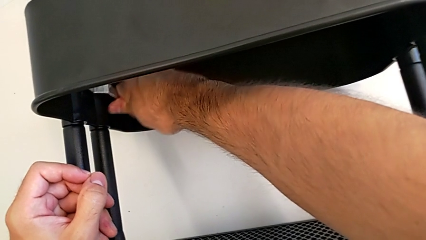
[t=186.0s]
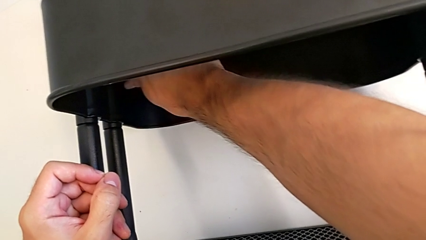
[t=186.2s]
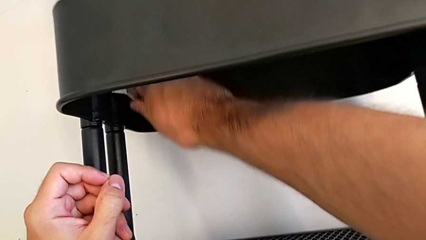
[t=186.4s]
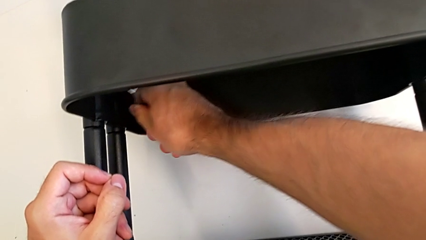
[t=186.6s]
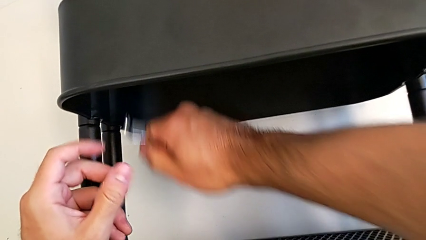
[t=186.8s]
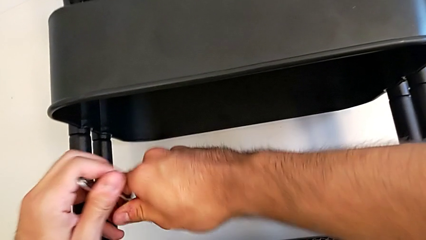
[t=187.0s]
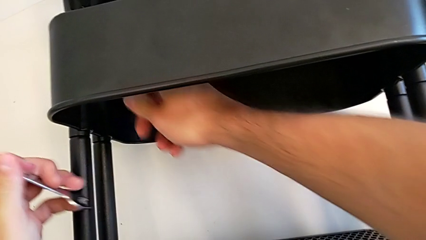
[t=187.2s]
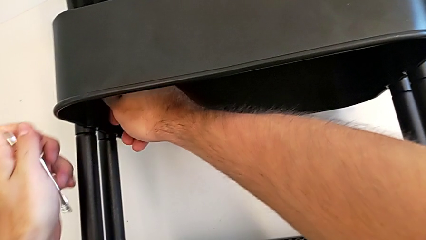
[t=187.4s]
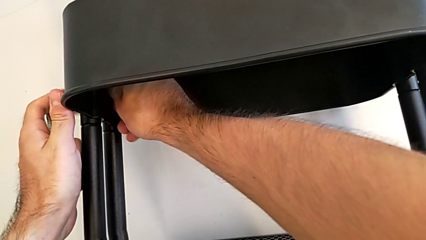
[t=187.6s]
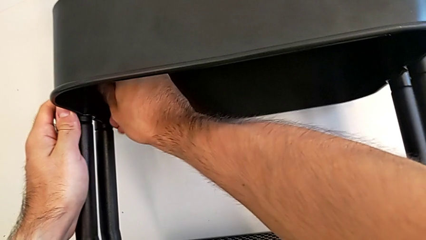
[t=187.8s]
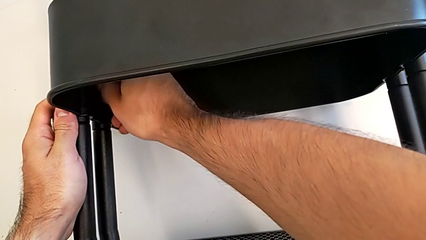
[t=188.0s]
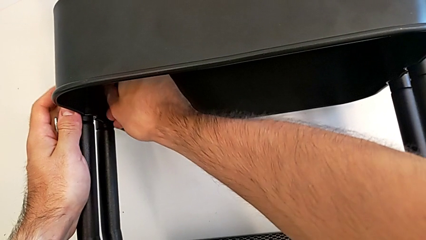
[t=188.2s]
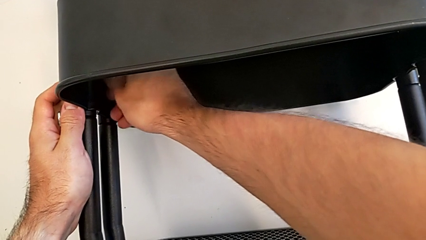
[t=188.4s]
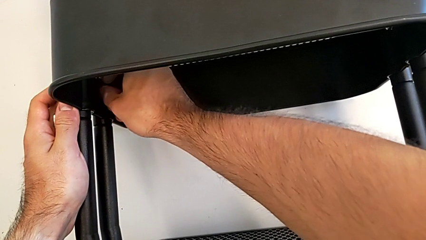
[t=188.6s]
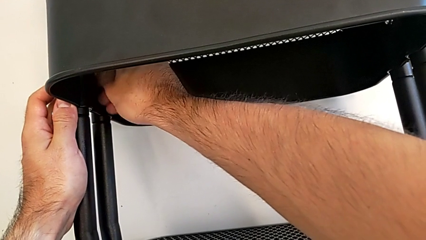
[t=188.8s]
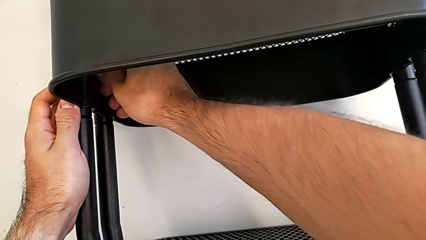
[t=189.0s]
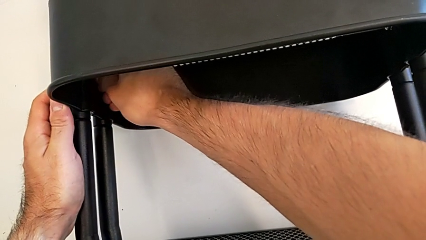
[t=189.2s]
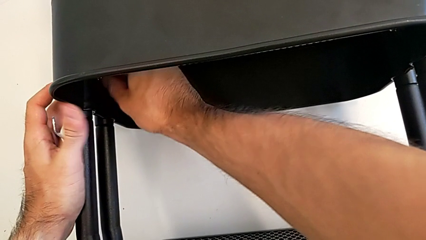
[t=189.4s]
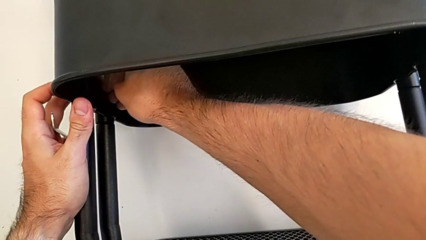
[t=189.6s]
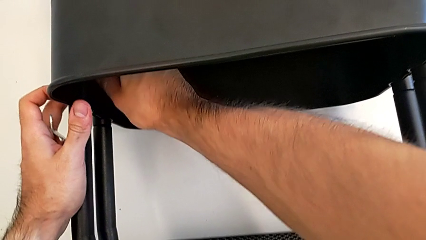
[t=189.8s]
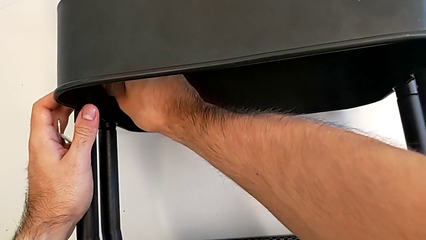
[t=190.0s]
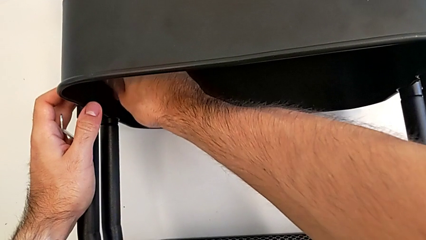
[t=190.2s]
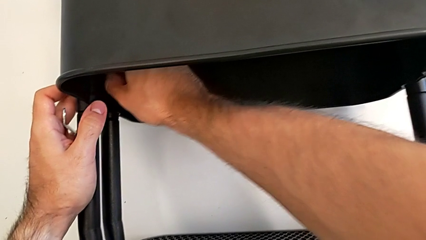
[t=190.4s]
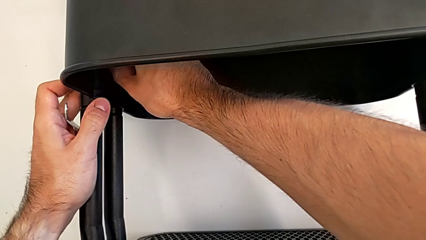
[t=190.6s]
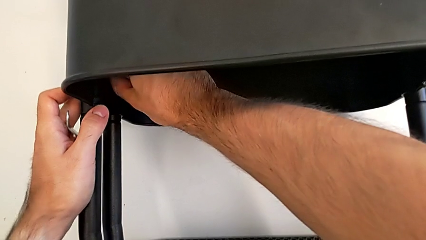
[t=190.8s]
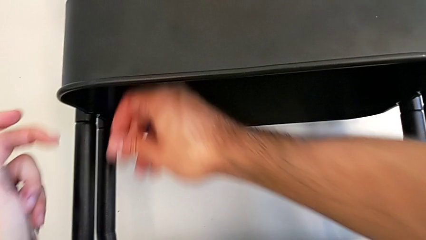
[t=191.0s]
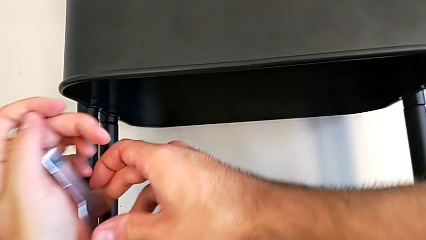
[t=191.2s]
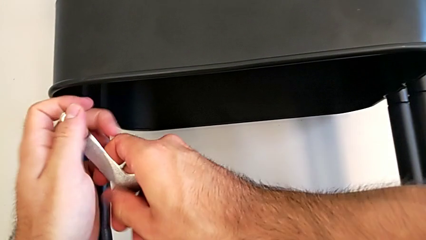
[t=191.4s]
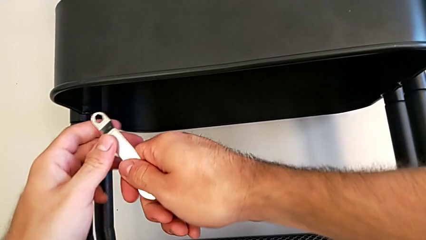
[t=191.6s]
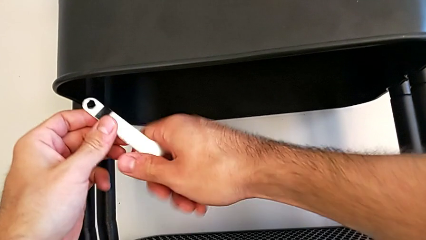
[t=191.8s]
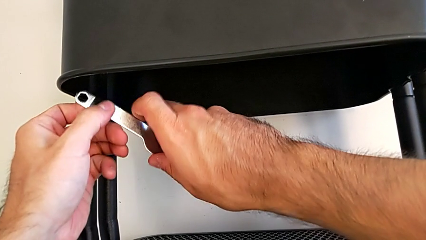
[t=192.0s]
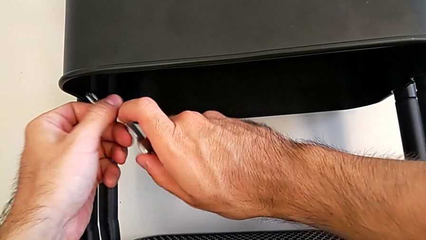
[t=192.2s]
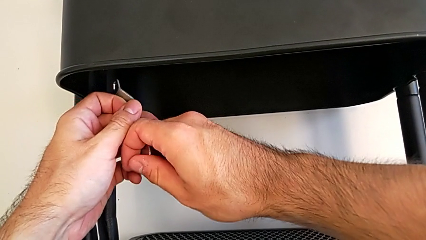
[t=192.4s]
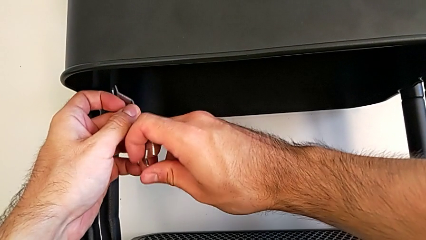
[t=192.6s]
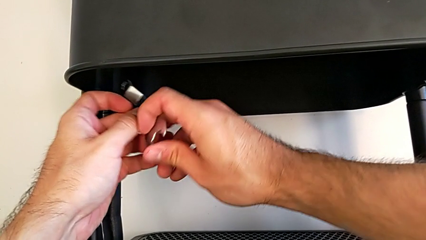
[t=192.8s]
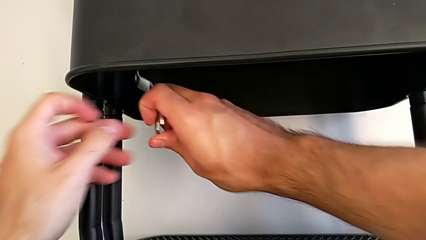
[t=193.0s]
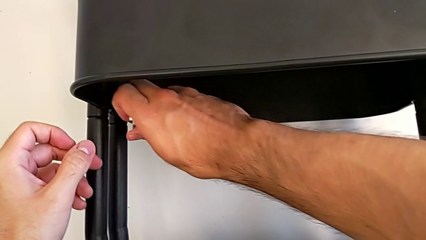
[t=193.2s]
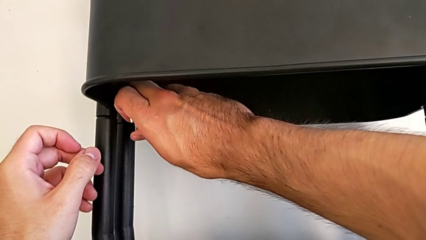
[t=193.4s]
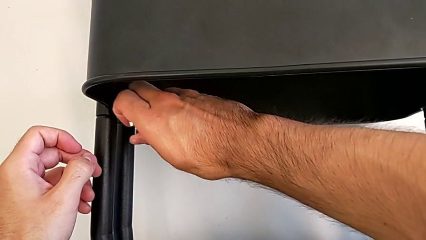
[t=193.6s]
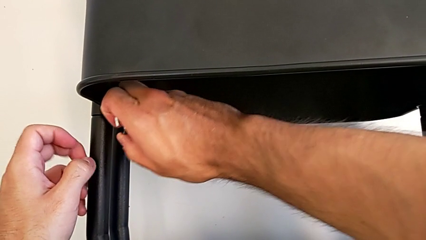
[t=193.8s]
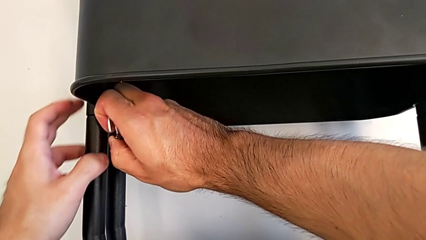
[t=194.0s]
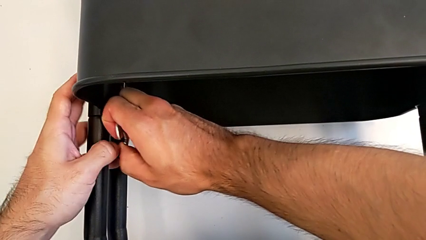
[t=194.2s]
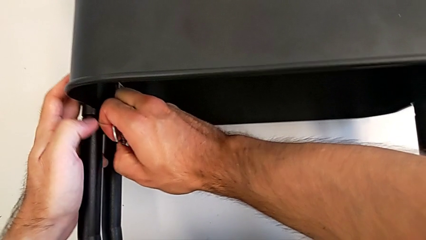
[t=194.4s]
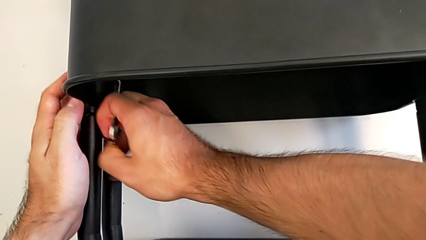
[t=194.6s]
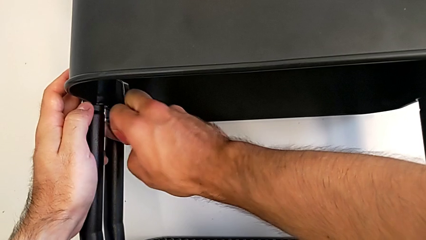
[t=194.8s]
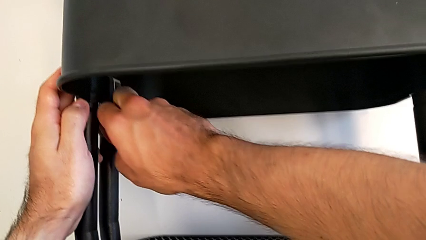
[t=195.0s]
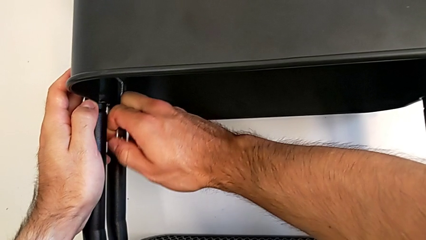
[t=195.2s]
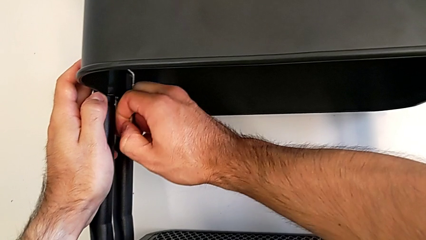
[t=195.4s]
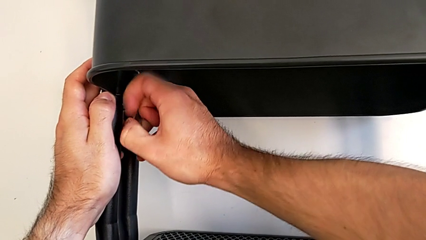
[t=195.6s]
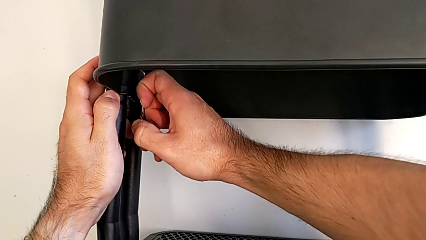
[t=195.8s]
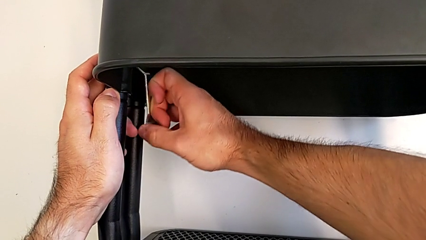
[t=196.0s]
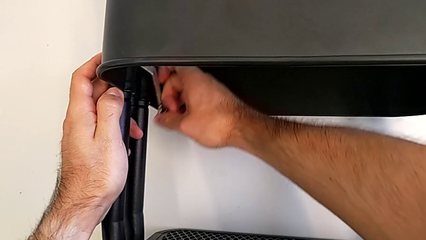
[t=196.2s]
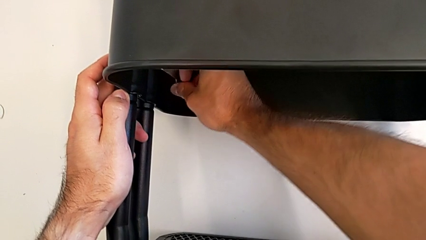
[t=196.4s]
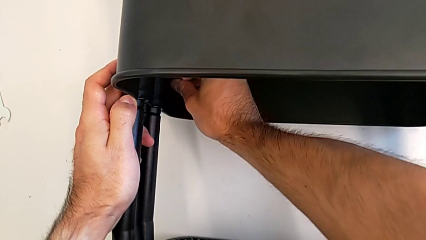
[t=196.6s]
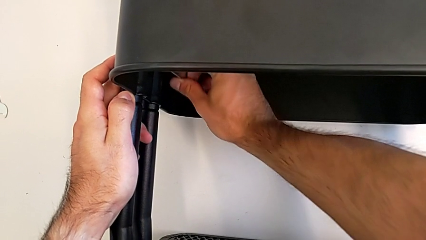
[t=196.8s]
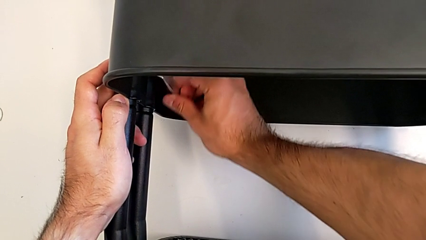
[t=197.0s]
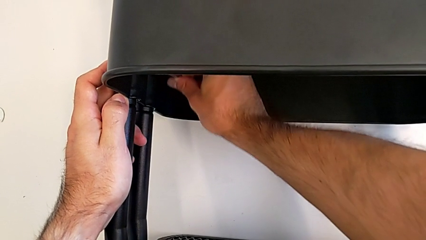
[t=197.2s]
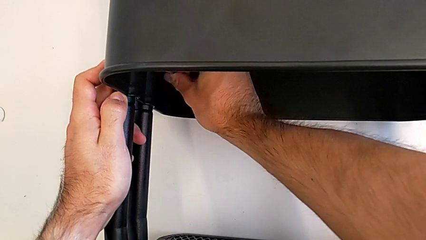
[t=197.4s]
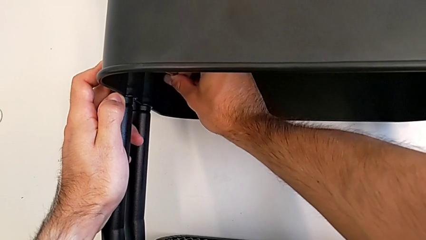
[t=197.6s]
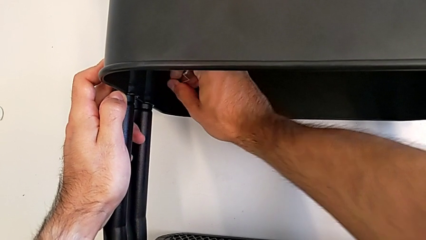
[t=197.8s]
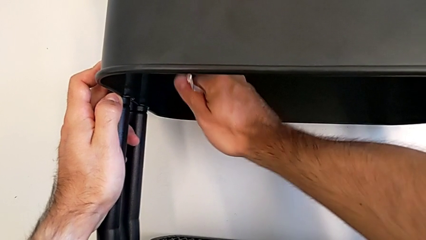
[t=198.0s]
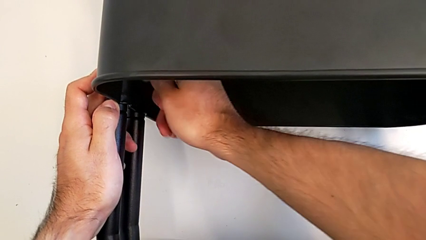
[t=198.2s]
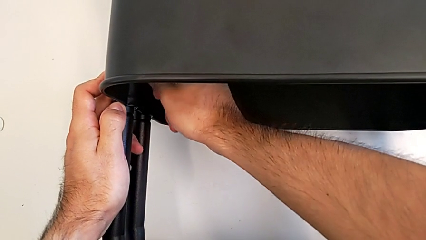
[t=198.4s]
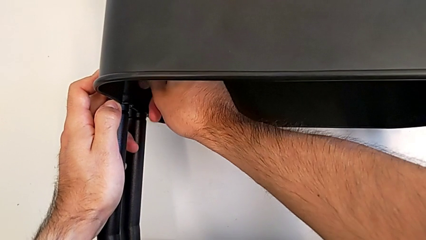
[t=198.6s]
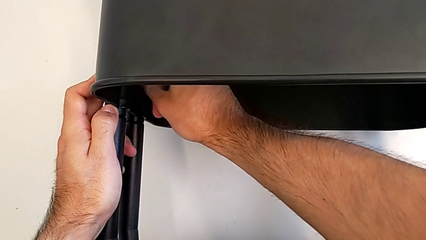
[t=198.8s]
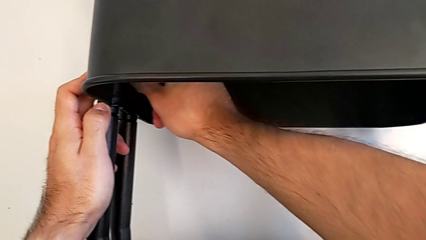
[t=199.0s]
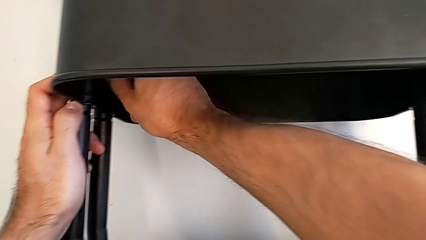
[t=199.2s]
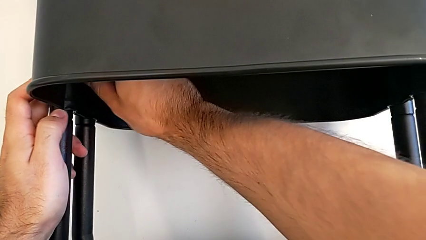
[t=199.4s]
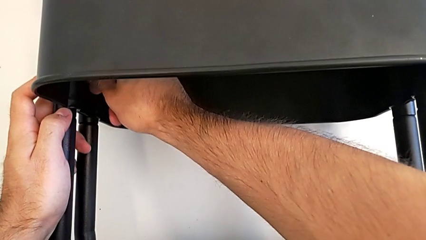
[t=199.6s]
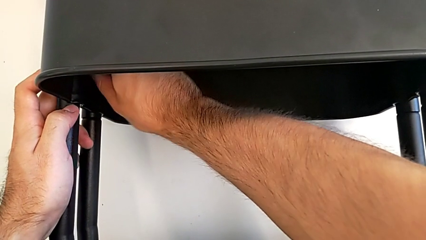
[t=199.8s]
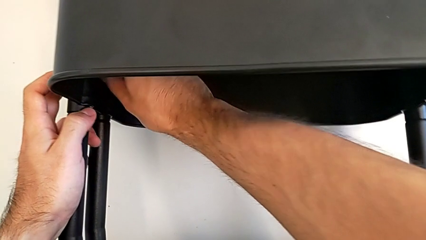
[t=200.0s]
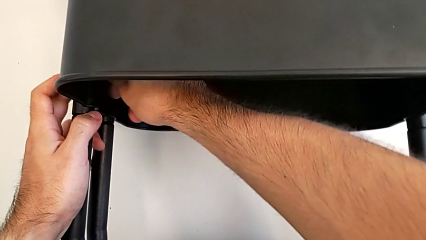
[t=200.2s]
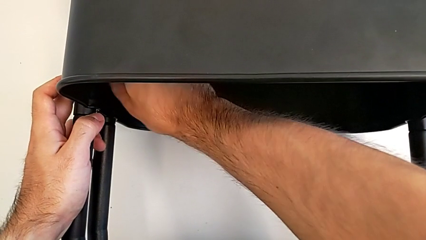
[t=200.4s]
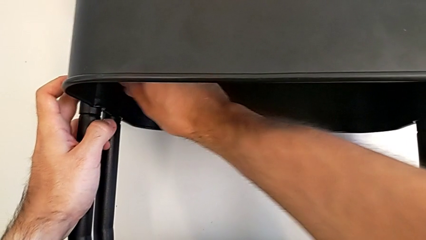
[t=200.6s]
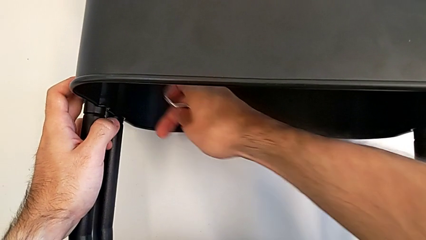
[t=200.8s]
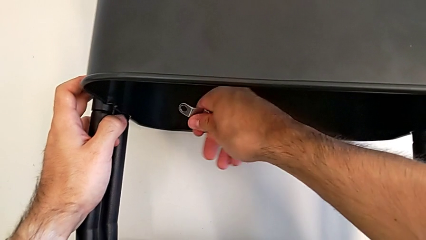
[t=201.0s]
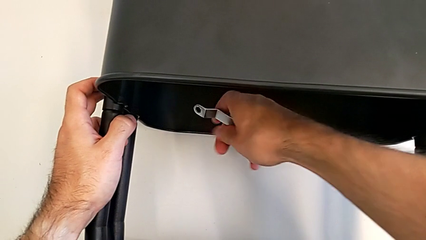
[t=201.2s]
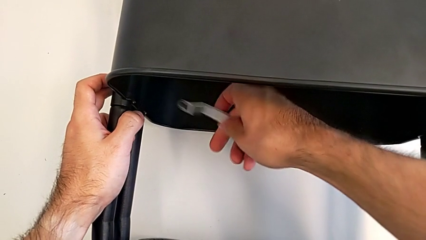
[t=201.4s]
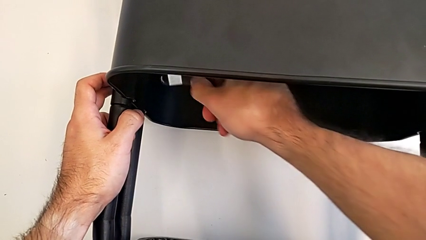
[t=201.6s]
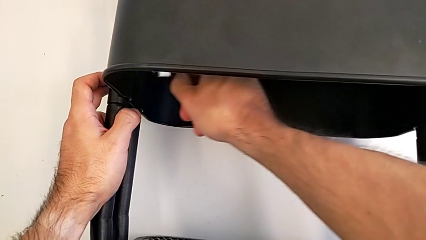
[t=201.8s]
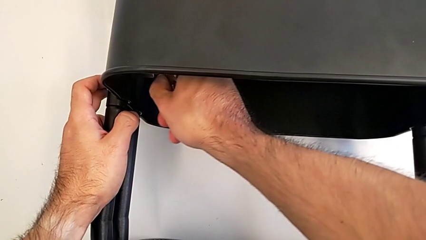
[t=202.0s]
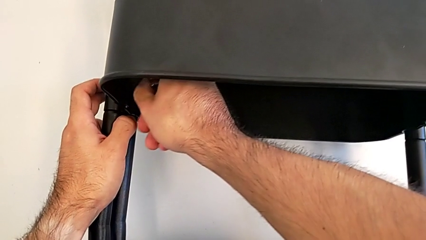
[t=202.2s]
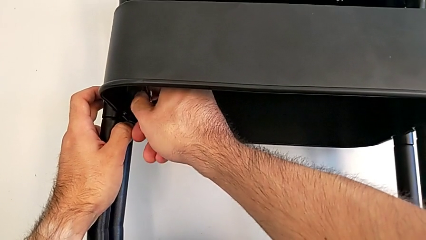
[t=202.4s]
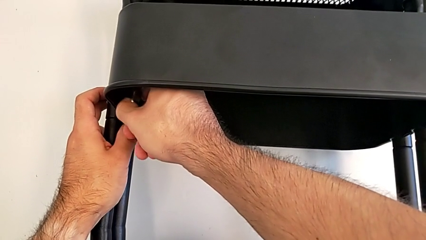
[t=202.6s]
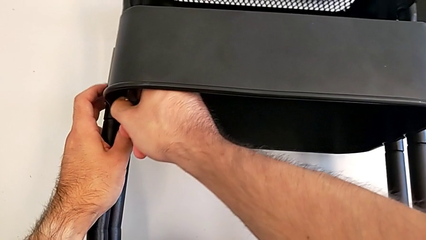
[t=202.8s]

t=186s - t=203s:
The camera wearer is unscrewing the left hexagon cap nut of the middle tray. They unscrew the left hexagon cap nut and begin to unscrew it.
